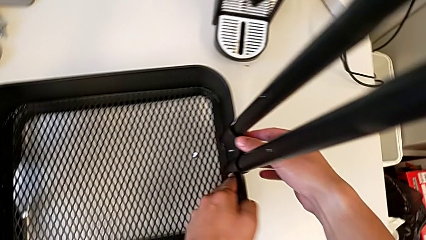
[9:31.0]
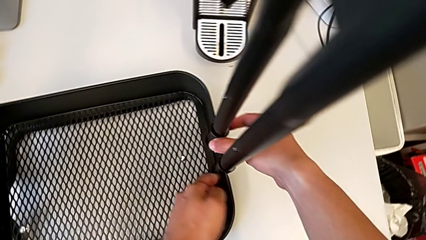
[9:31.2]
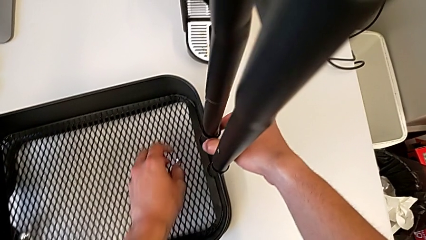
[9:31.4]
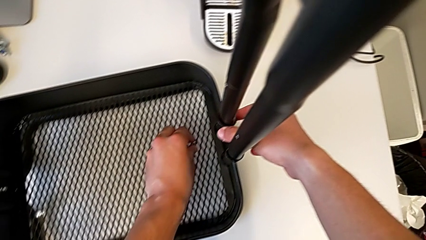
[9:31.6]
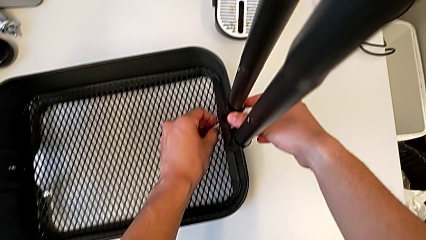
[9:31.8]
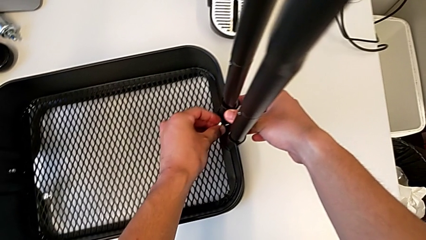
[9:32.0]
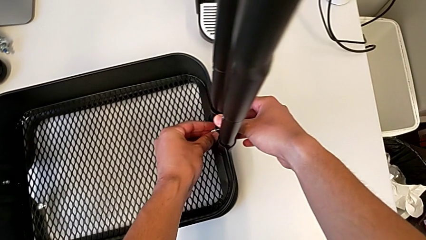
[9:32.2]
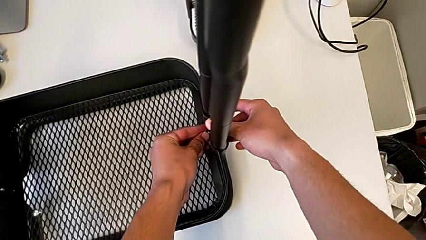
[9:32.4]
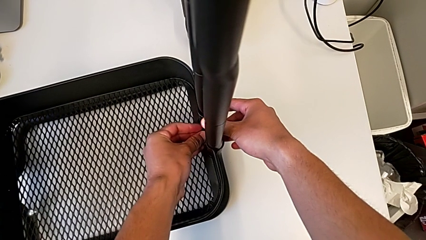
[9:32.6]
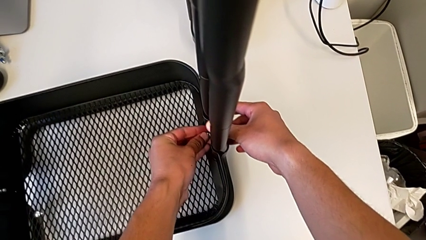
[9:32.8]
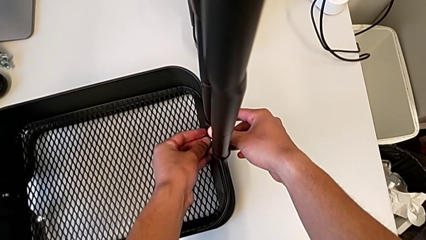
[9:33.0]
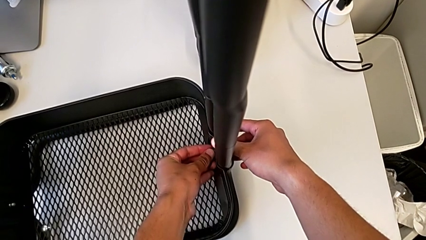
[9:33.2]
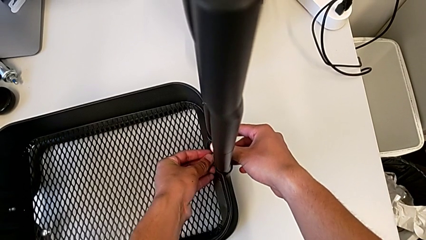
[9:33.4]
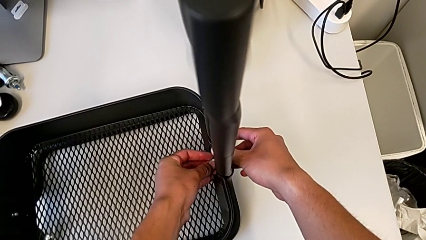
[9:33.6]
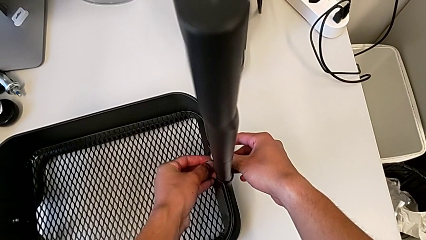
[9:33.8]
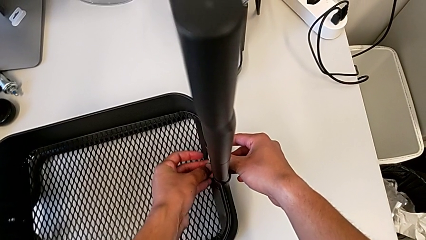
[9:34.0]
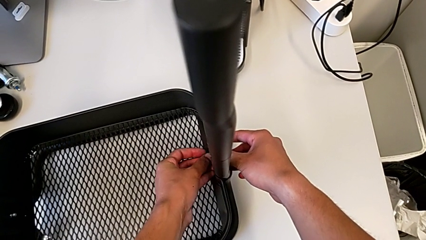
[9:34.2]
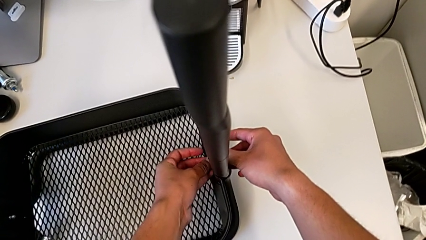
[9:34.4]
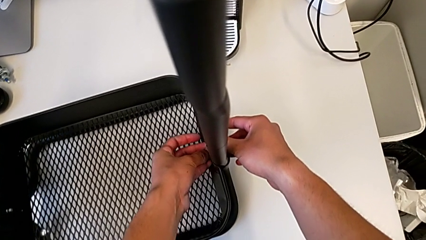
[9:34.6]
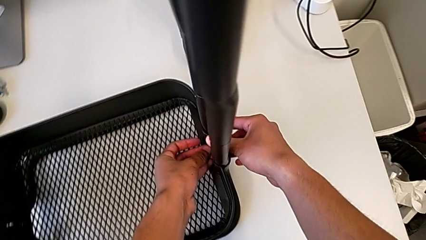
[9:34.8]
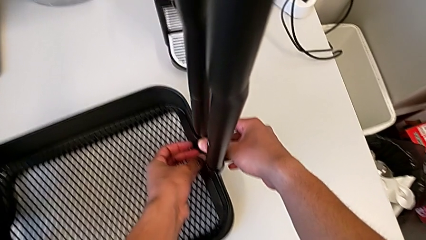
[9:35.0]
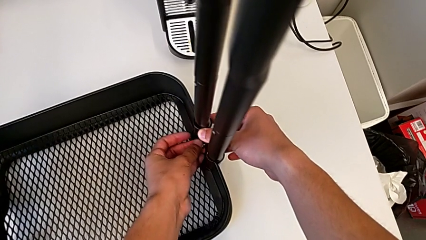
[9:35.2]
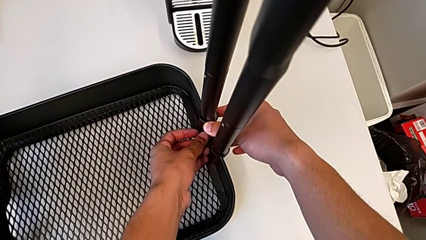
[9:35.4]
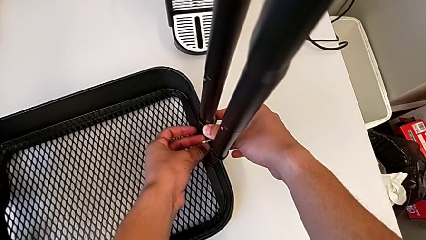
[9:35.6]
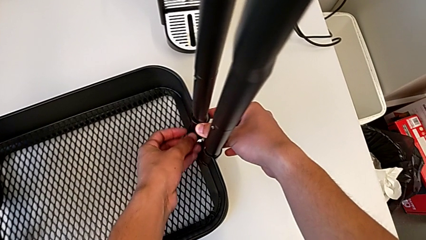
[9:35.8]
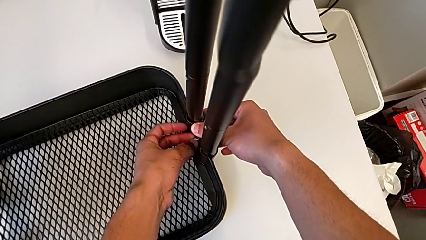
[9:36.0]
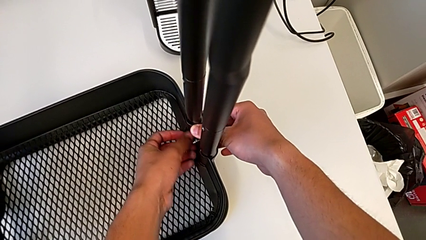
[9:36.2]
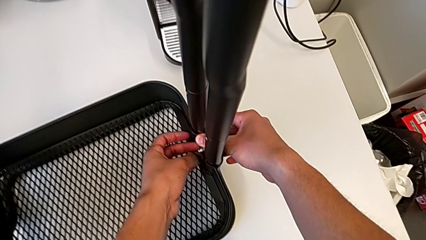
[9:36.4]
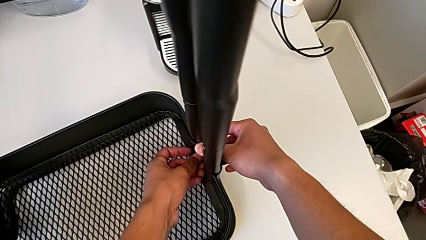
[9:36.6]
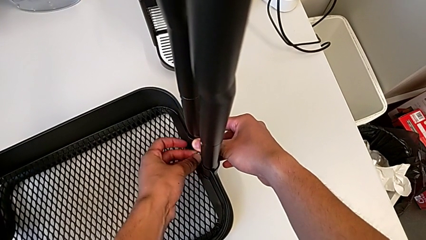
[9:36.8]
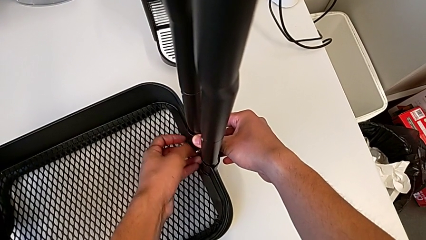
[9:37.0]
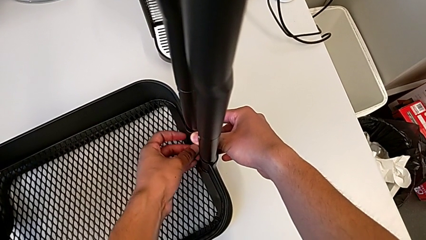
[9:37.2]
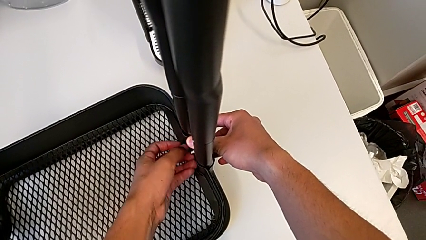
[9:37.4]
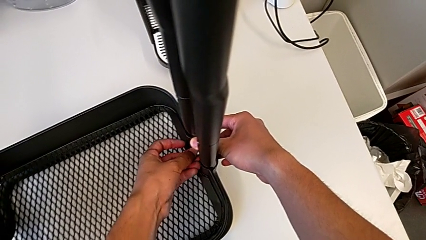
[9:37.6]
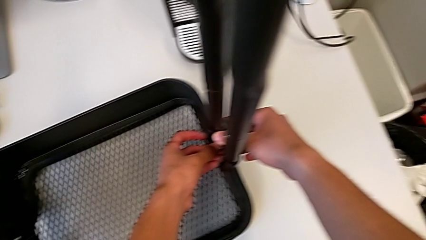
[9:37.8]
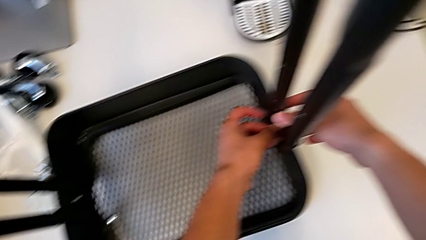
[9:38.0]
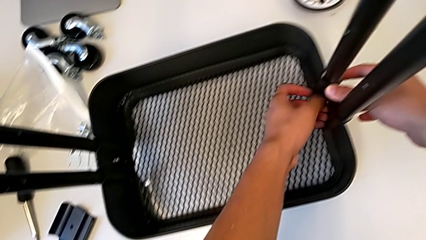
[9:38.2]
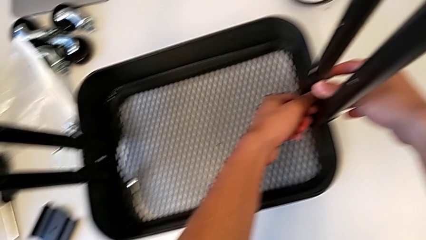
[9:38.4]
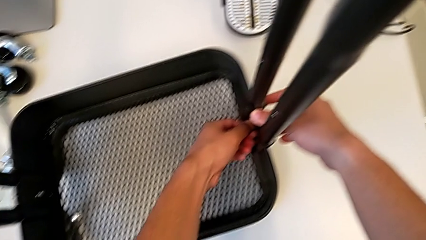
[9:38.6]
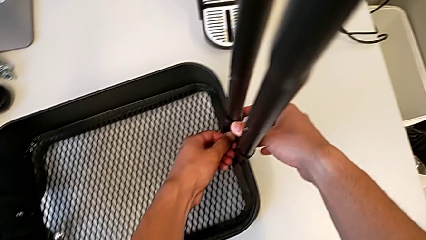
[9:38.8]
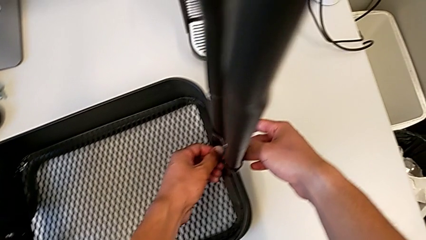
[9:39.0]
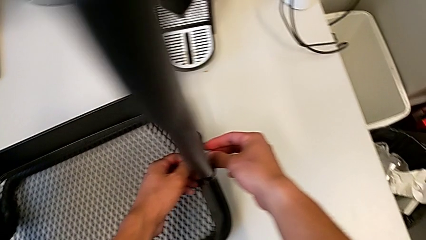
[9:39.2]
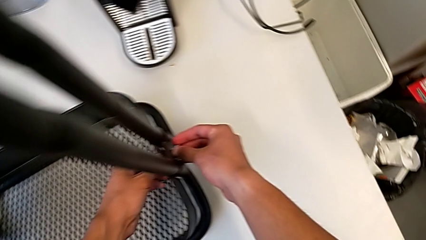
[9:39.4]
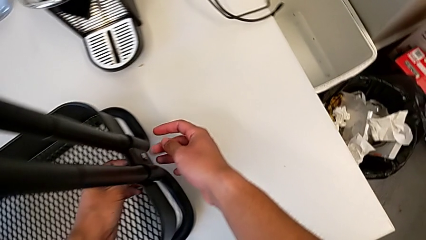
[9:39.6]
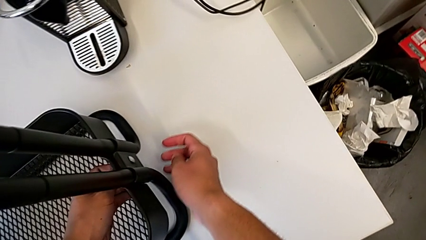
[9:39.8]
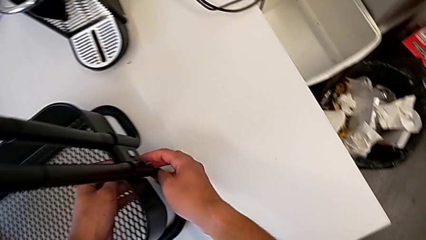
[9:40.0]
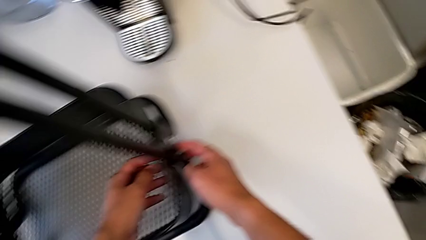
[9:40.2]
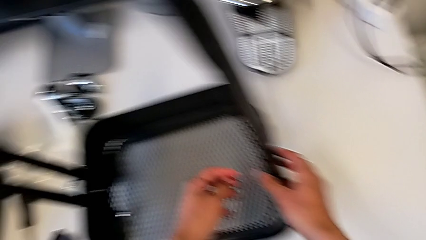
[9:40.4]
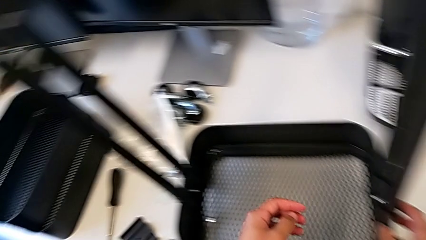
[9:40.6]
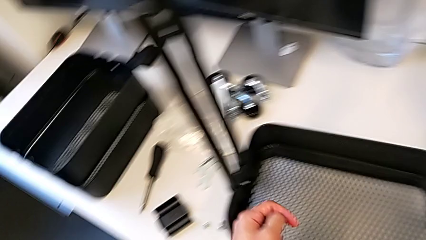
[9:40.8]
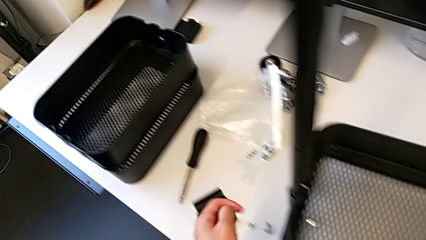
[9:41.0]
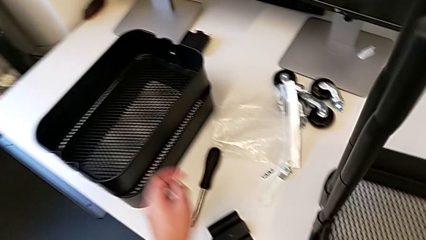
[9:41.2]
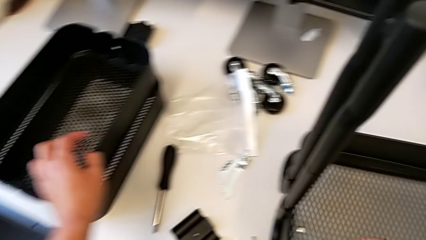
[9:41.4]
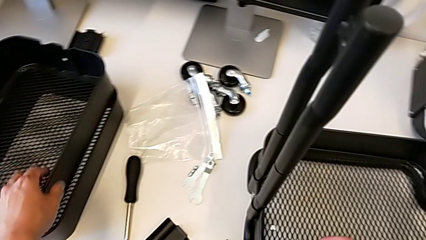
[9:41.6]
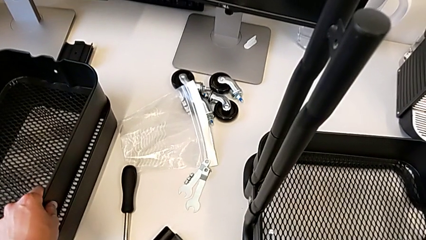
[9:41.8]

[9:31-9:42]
The camera wearer is screwing the brackets on the bottom table. They screw the hexagon cap nut.

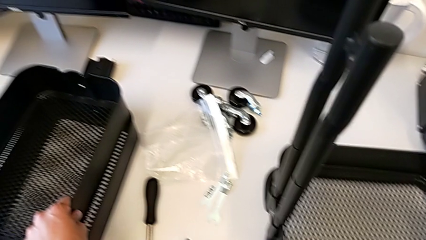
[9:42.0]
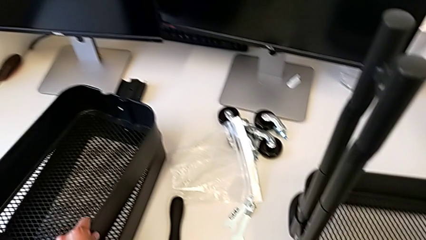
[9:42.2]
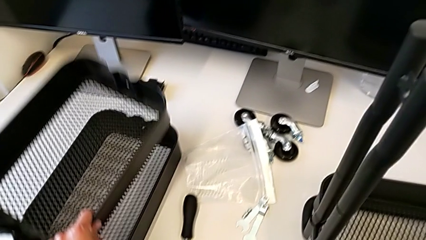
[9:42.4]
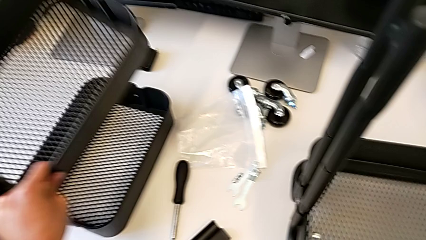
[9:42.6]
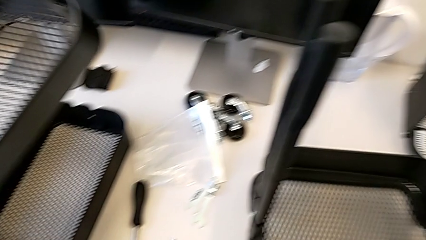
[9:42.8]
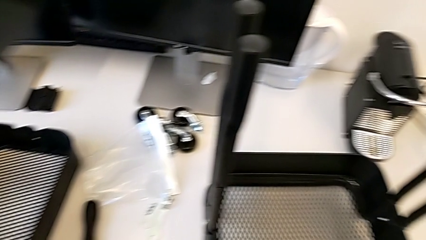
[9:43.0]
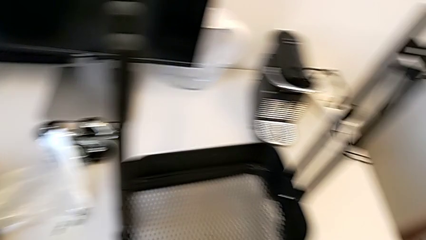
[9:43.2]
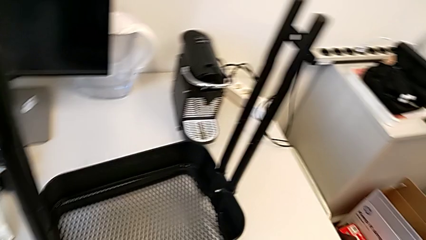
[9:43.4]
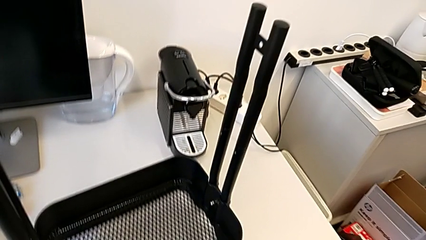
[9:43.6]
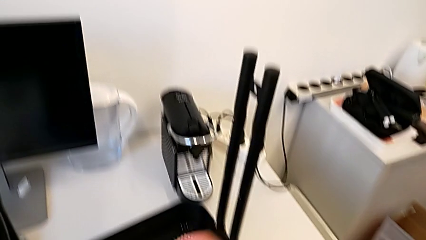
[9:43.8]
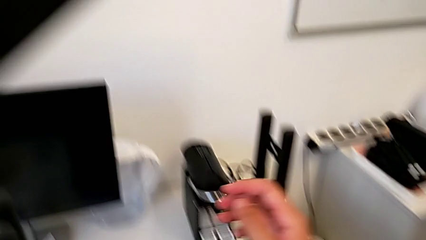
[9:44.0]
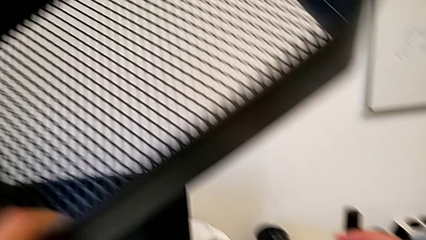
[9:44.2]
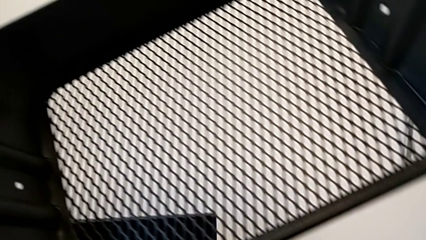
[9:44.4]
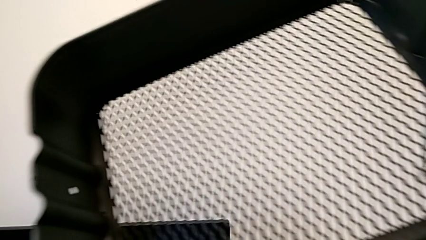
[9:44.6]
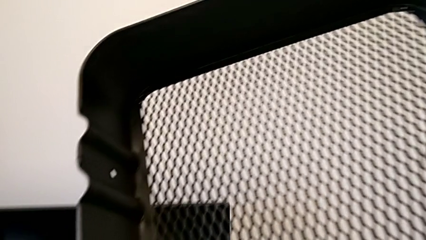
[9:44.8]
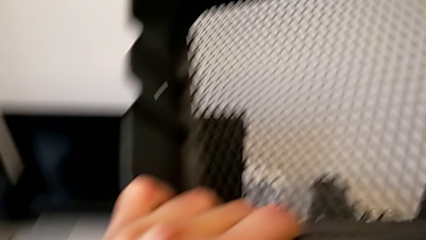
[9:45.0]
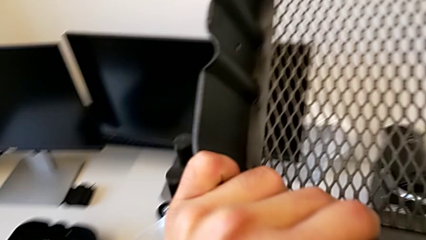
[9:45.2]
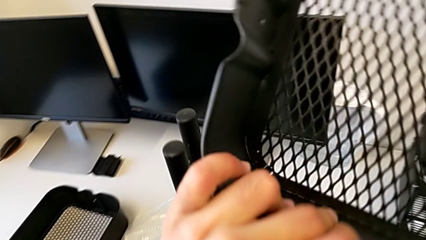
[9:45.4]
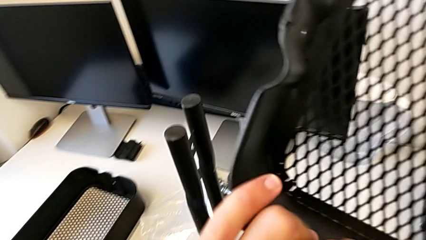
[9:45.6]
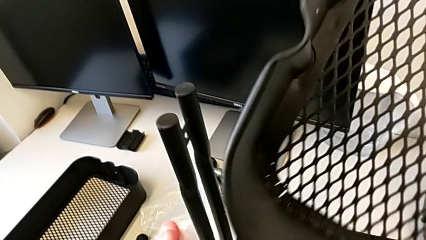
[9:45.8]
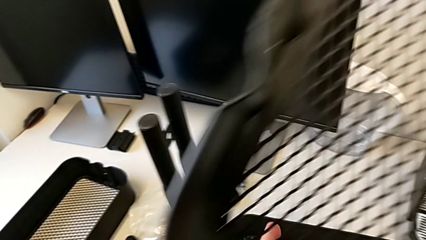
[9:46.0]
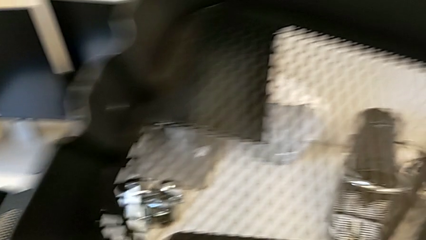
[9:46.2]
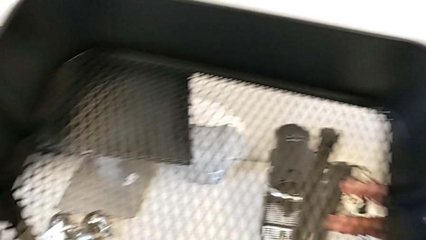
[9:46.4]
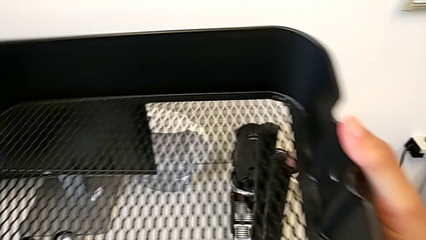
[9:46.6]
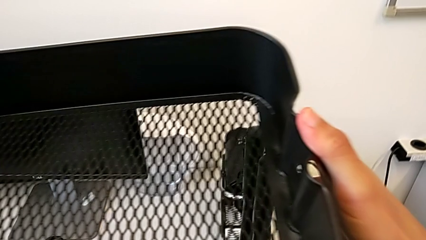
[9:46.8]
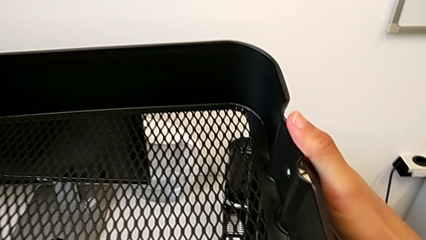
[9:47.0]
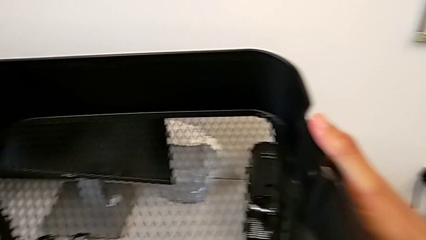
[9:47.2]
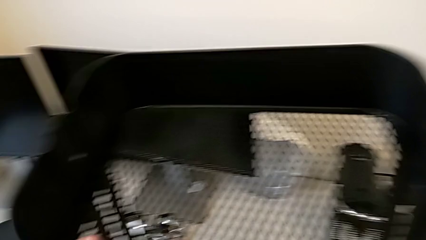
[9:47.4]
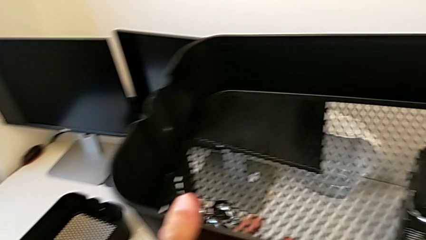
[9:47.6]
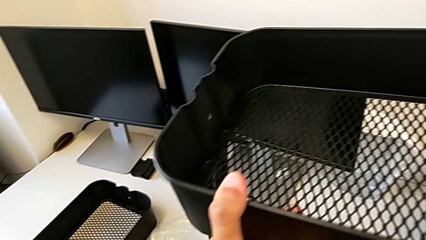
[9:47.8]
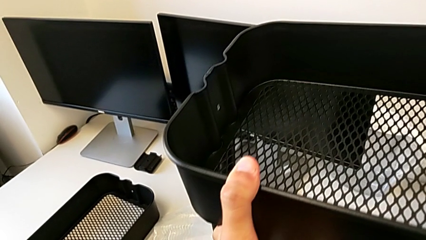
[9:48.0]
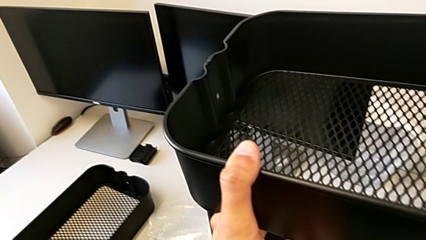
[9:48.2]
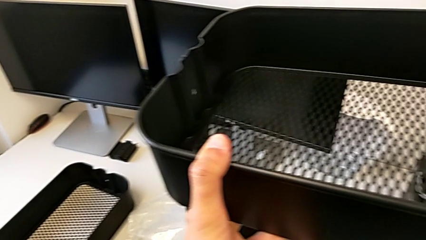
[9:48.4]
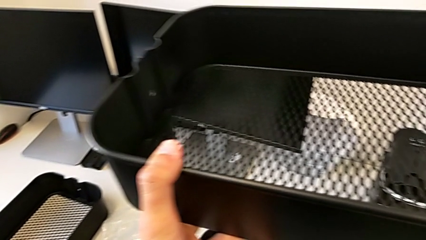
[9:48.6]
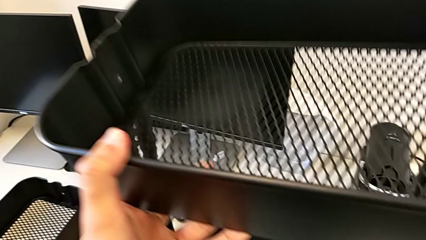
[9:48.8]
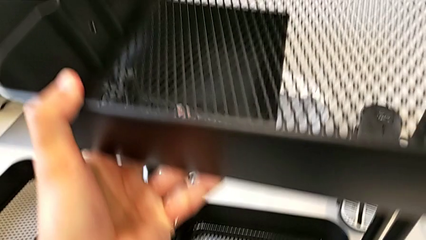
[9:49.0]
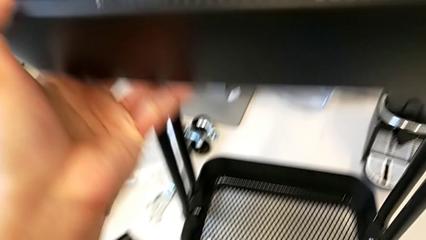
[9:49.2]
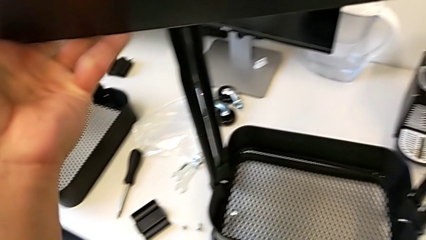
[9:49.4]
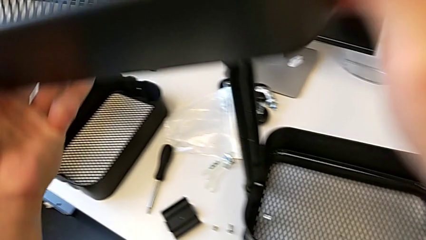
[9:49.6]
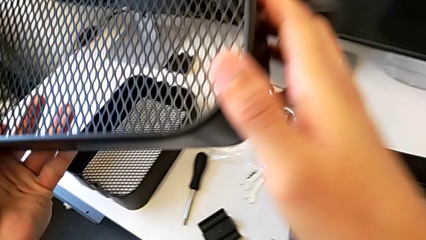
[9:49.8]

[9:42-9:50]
The camera wearer is placing the shelves between the base frame and the side bars.
